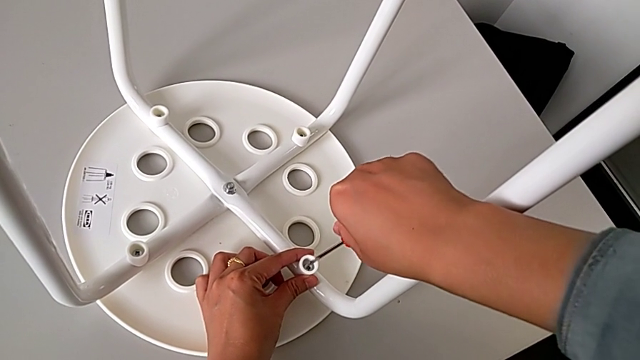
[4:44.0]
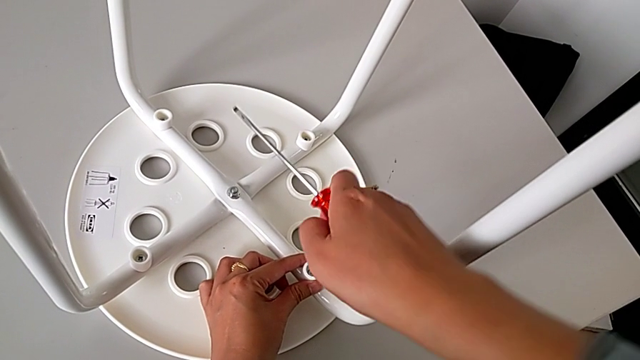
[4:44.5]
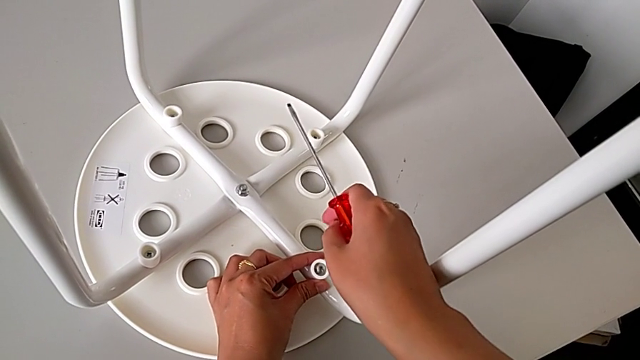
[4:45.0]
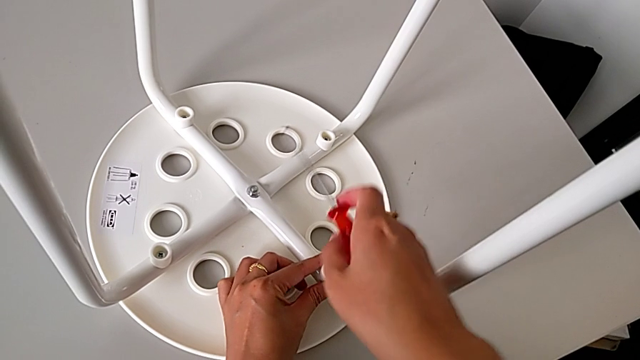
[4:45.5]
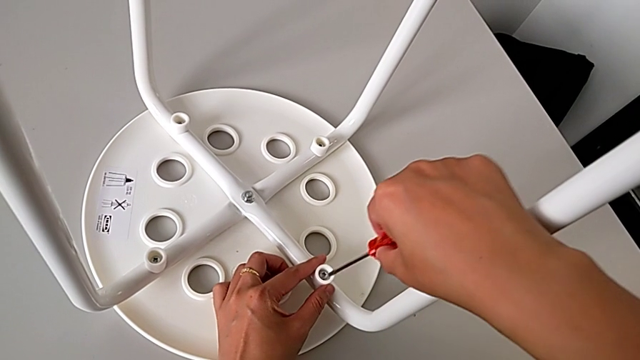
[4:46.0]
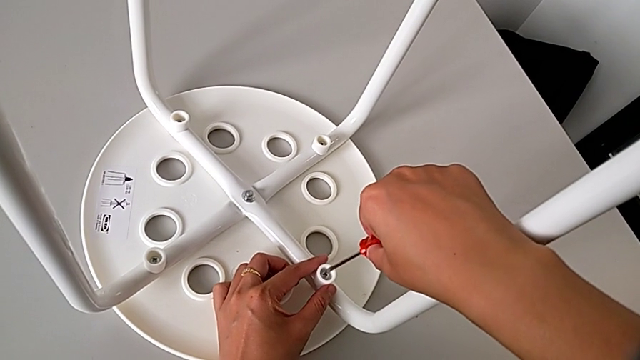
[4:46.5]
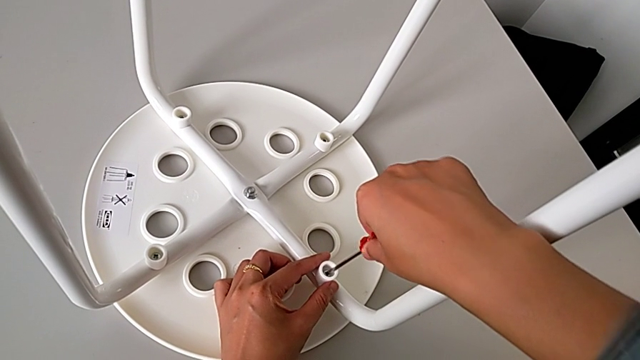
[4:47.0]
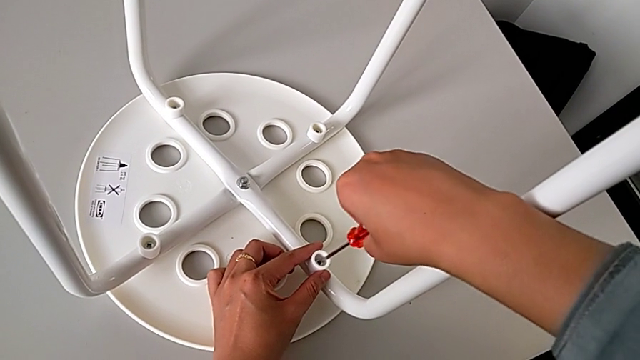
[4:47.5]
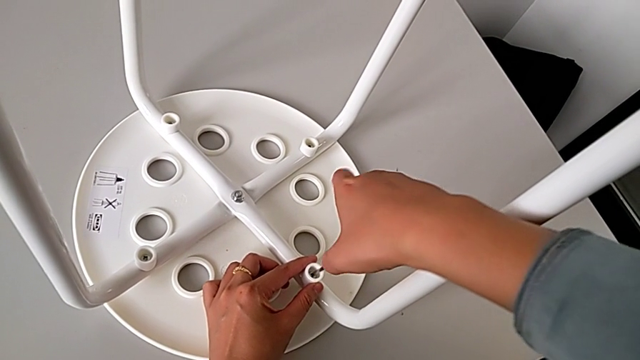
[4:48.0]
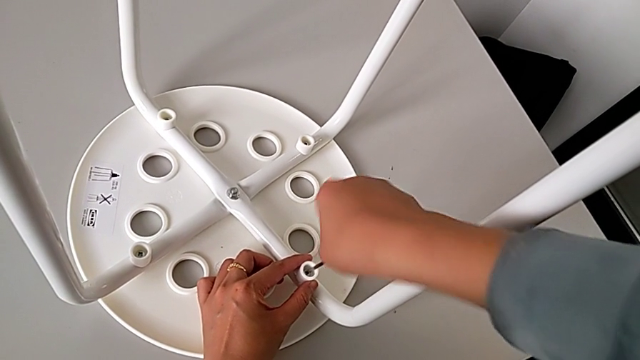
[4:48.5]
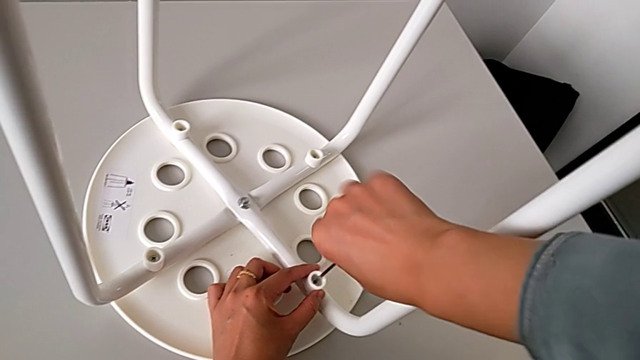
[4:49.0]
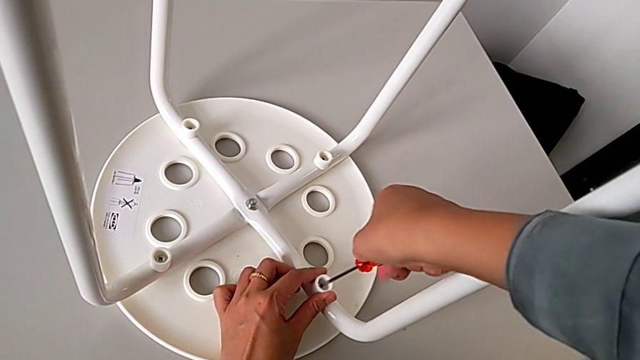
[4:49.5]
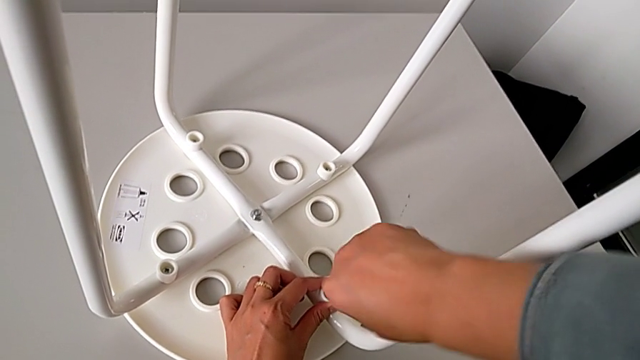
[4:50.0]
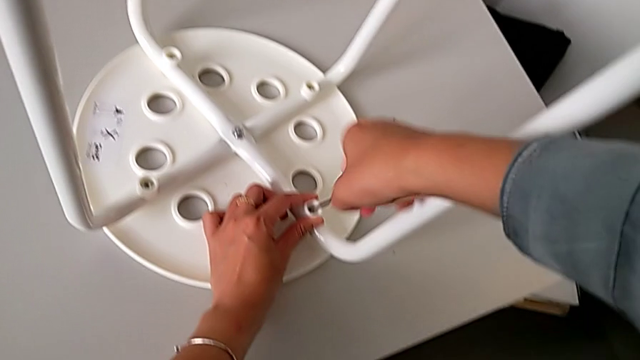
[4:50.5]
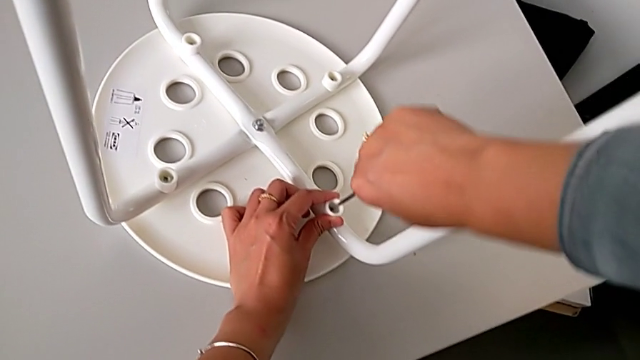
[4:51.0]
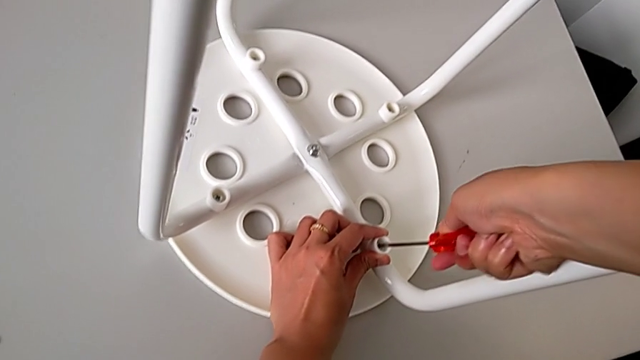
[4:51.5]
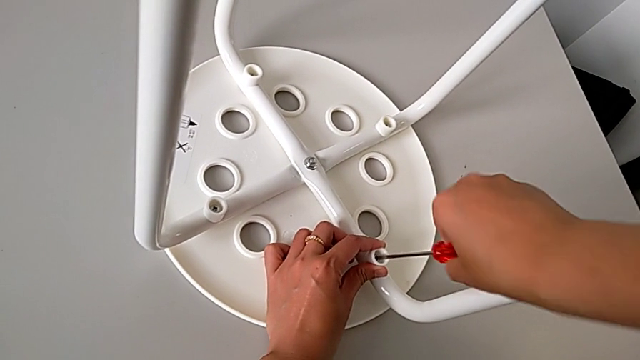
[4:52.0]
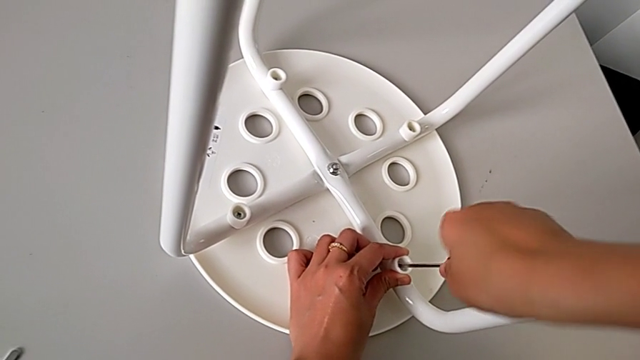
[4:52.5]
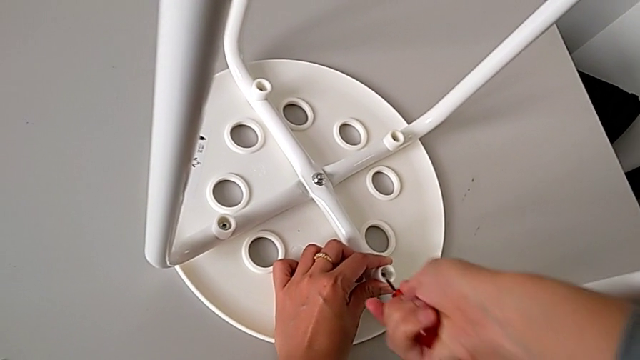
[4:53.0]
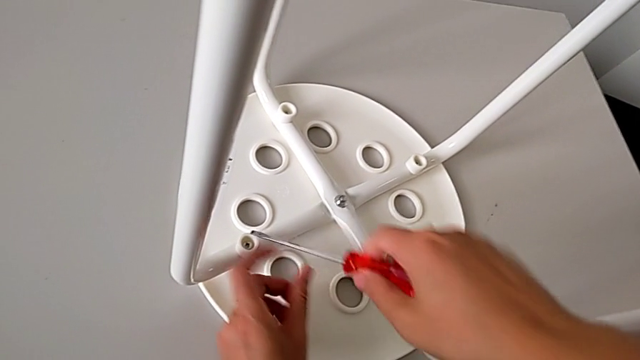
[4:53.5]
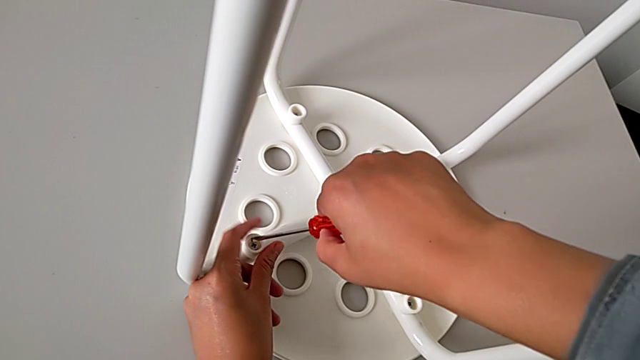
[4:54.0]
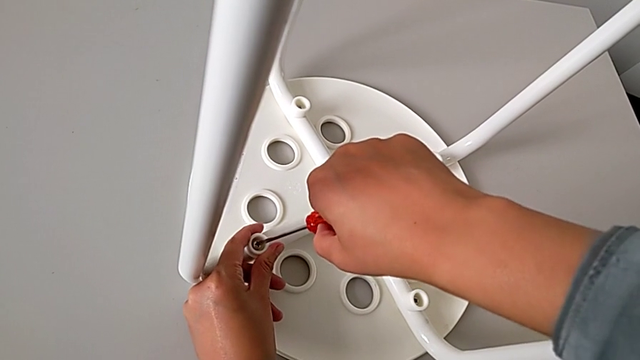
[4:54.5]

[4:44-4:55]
The camera wearer is assembling the legs with the seat. They keep screwing the screw, withdraw the screwdriver and insert it.

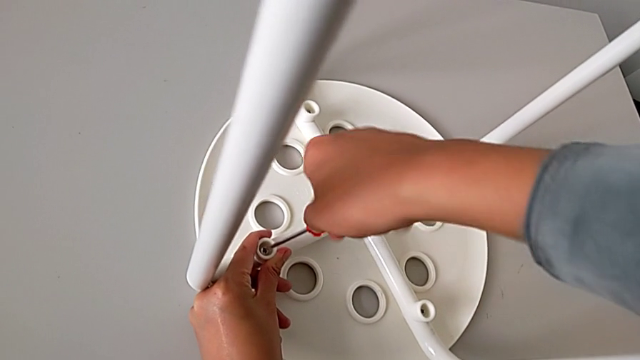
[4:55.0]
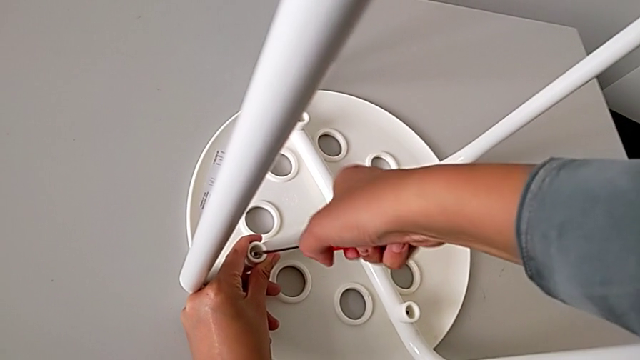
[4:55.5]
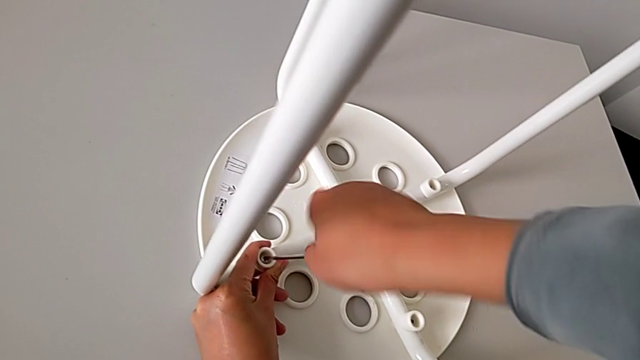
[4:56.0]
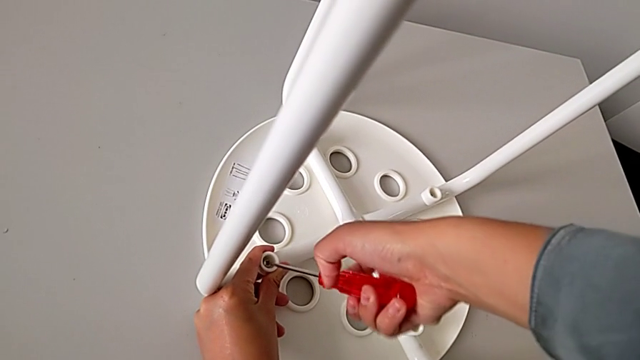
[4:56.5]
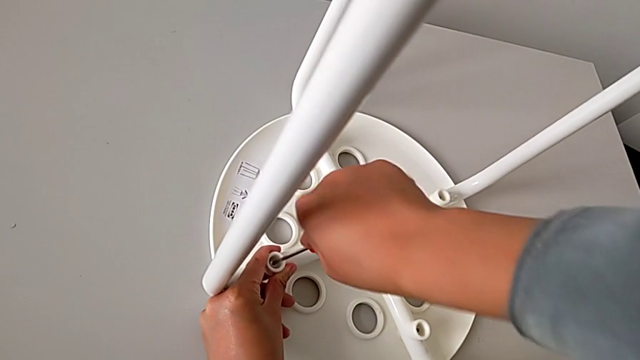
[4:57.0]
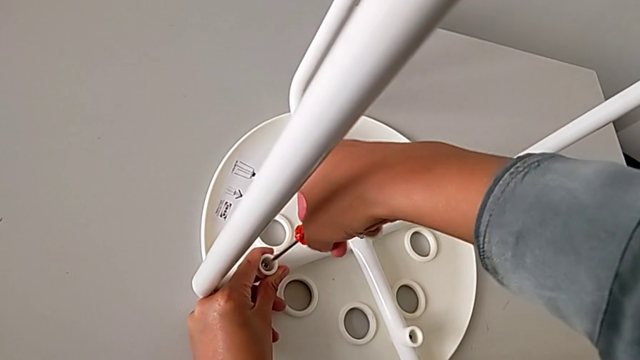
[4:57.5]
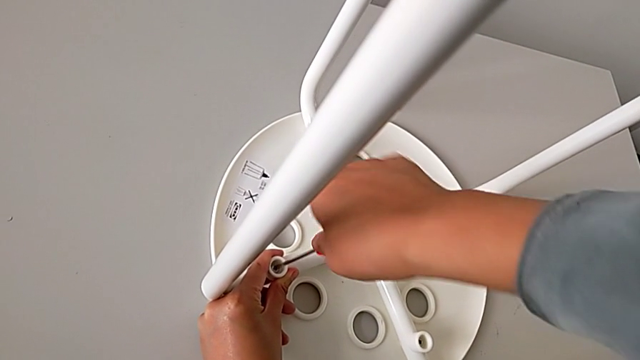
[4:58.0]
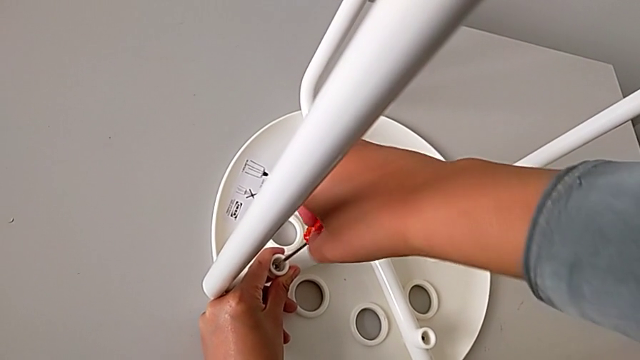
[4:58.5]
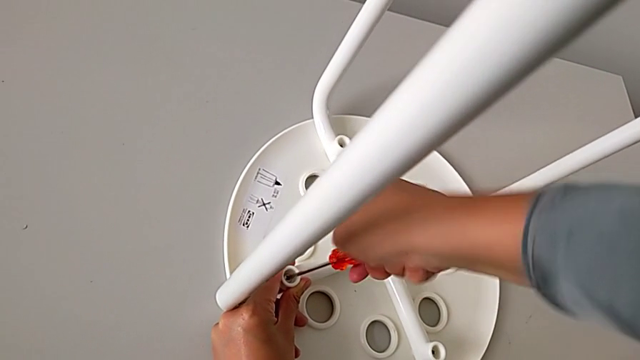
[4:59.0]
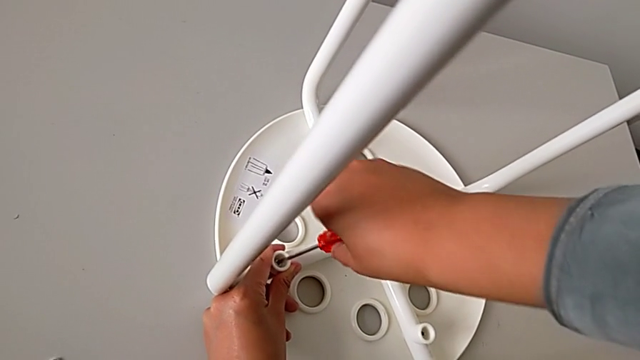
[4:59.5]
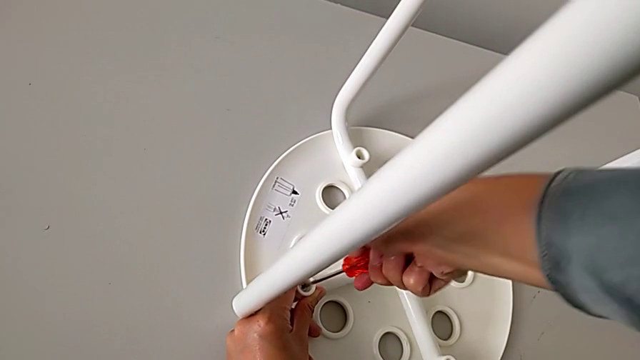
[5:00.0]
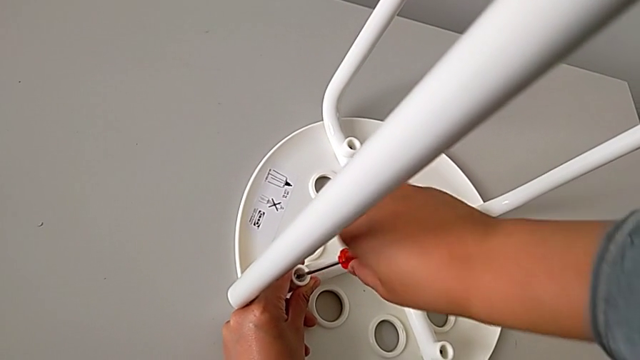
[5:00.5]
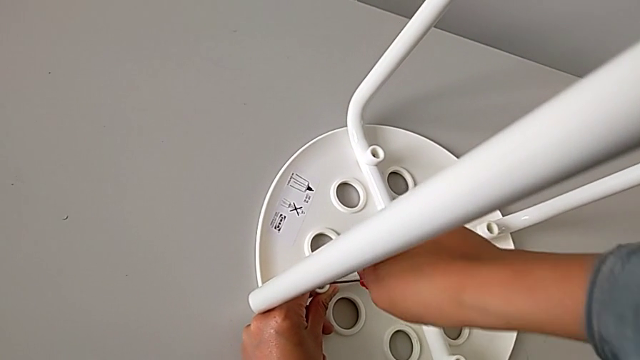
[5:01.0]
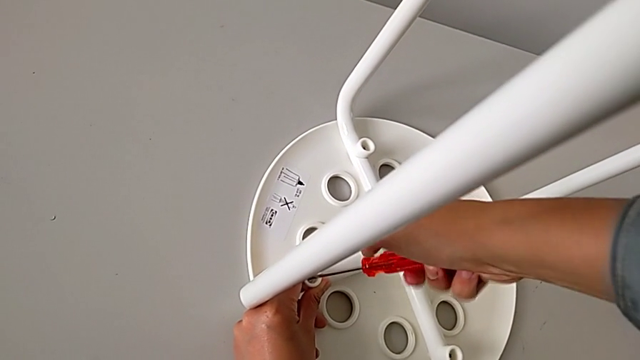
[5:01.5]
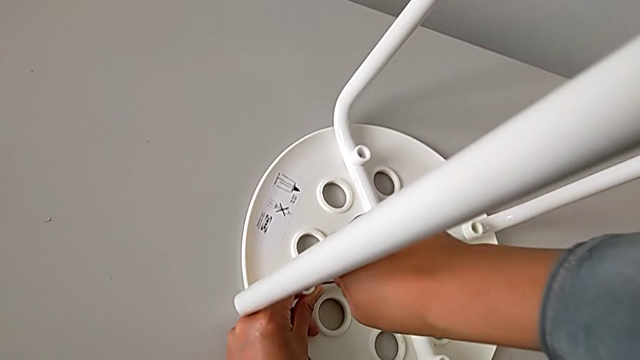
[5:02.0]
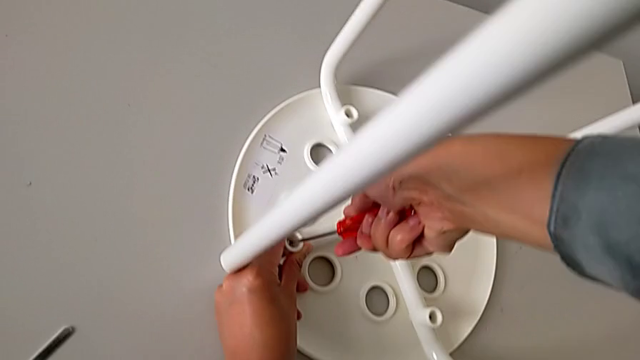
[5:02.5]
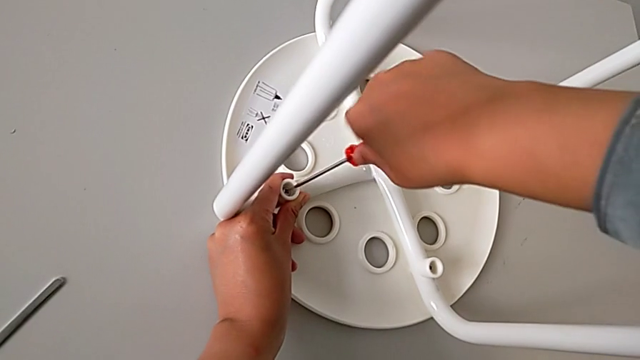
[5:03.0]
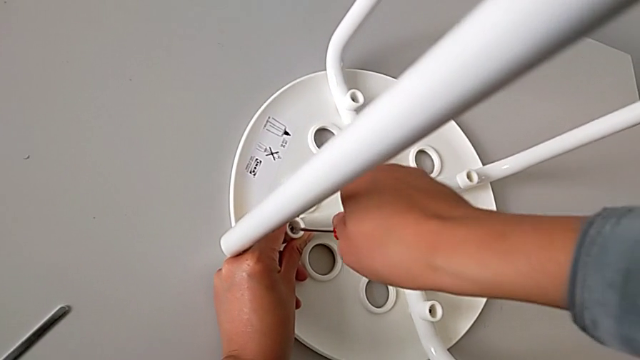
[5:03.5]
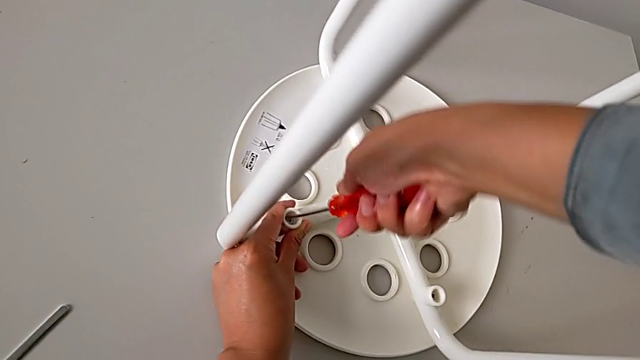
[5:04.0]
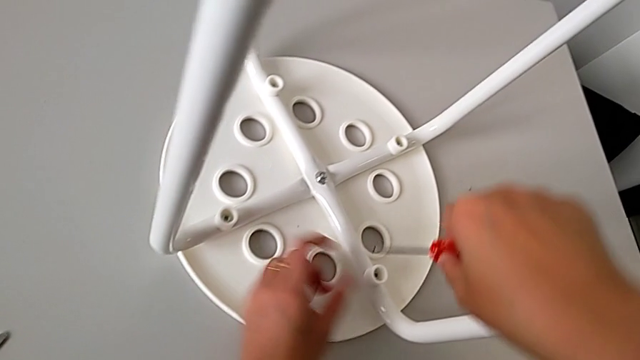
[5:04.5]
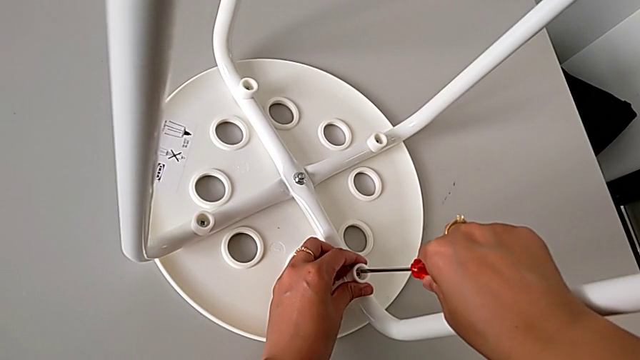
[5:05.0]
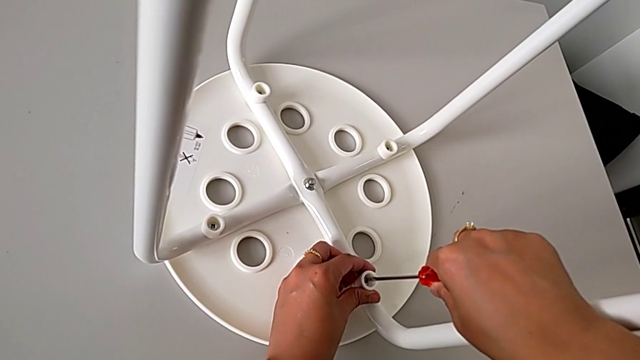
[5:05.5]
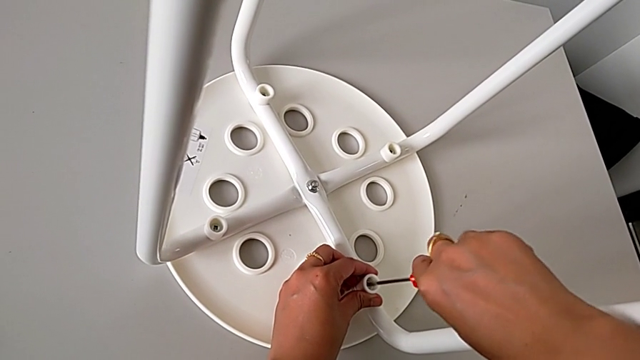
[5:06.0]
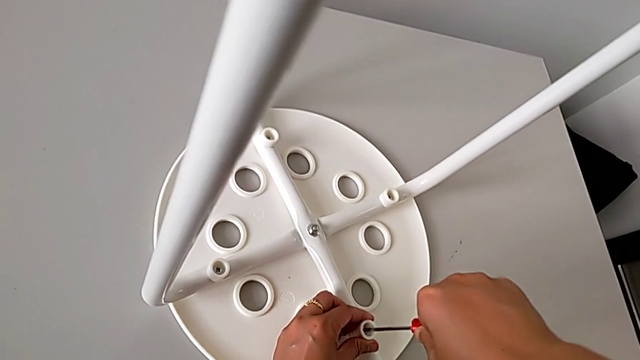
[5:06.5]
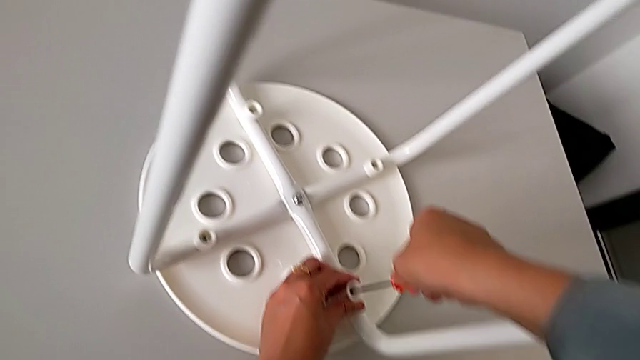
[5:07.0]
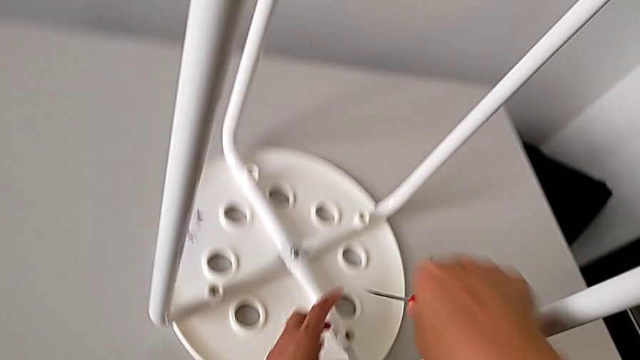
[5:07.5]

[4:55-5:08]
The camera wearer is assembling the legs with the seat. They screw the screw, withdraw the screwdriver, insert it, screw the screw and withdraw the screwdriver.
